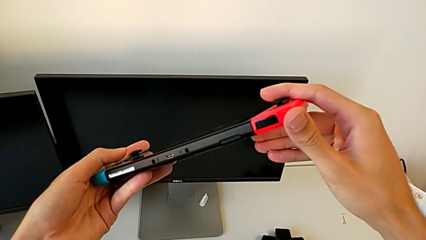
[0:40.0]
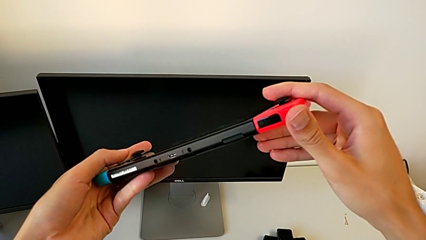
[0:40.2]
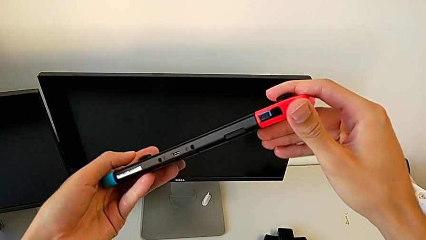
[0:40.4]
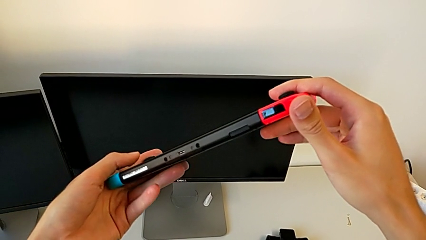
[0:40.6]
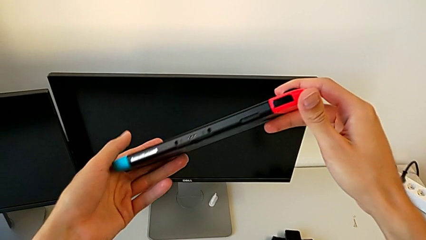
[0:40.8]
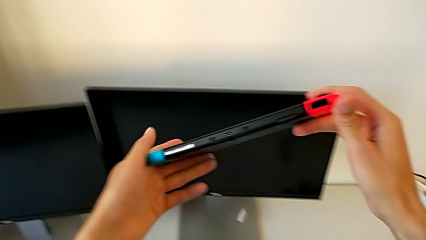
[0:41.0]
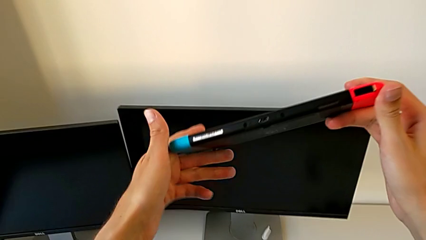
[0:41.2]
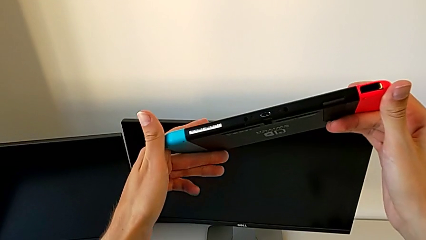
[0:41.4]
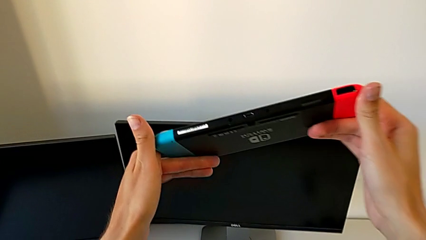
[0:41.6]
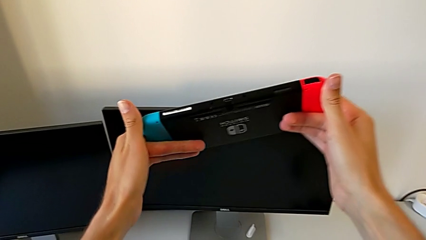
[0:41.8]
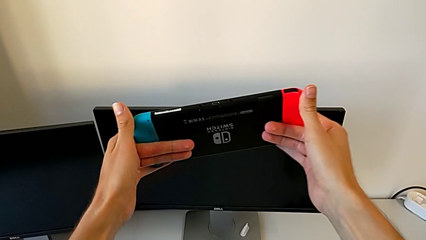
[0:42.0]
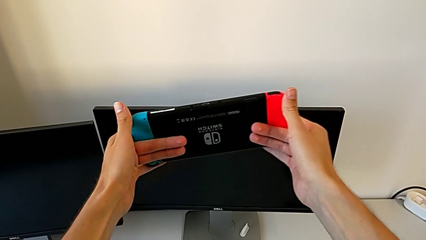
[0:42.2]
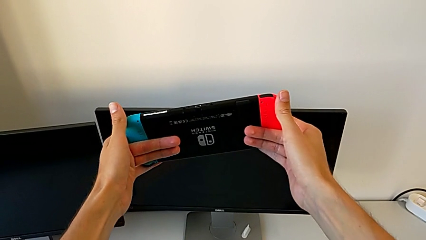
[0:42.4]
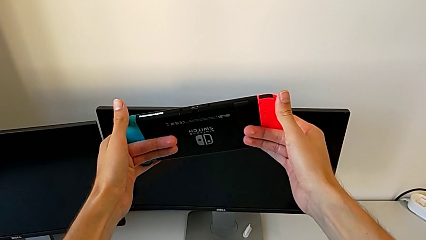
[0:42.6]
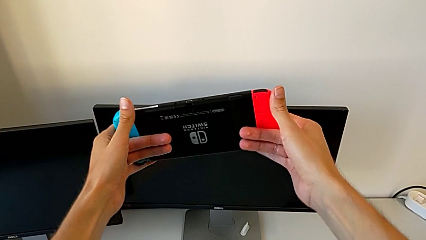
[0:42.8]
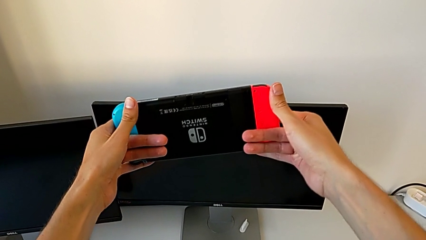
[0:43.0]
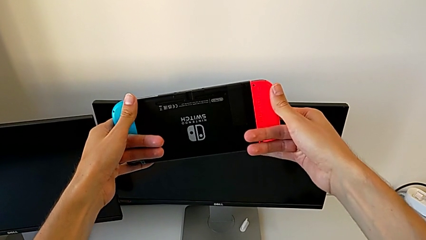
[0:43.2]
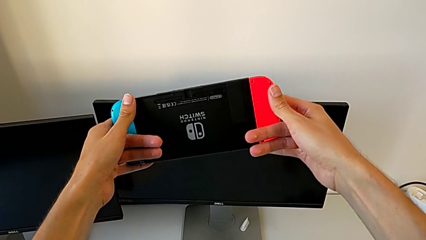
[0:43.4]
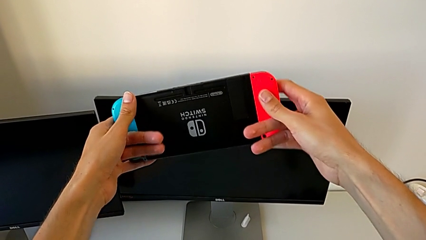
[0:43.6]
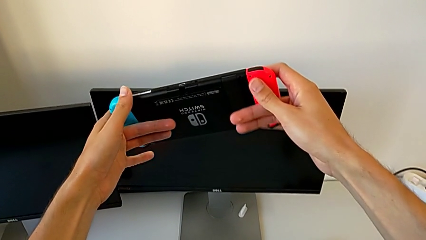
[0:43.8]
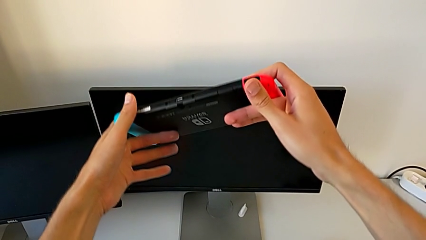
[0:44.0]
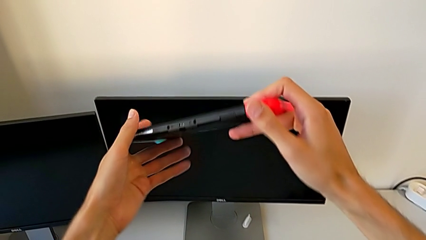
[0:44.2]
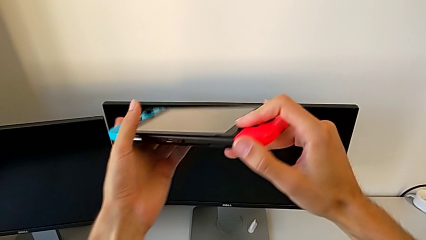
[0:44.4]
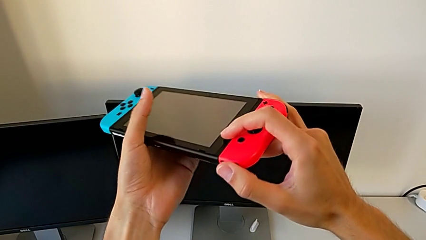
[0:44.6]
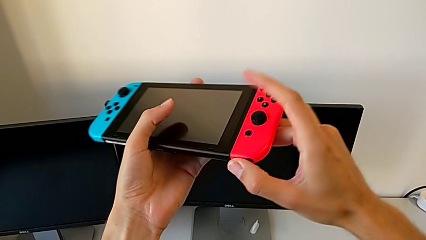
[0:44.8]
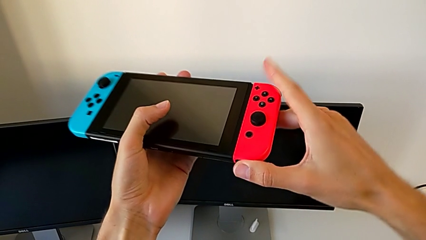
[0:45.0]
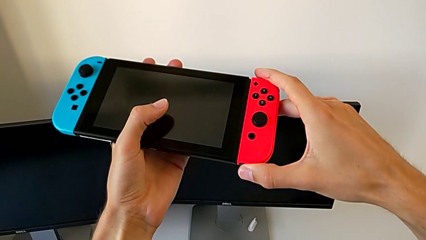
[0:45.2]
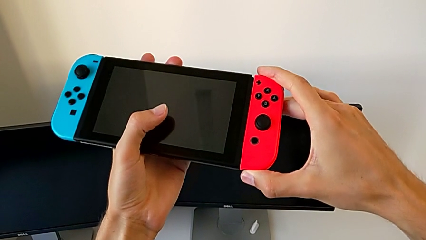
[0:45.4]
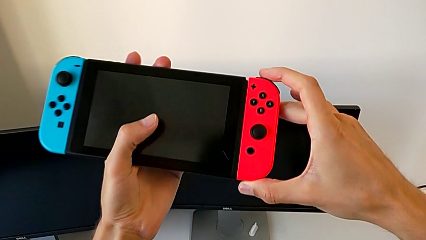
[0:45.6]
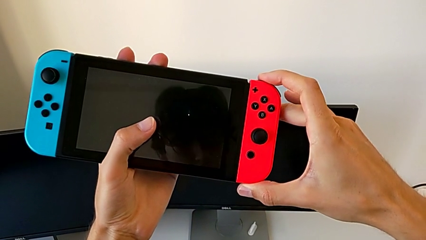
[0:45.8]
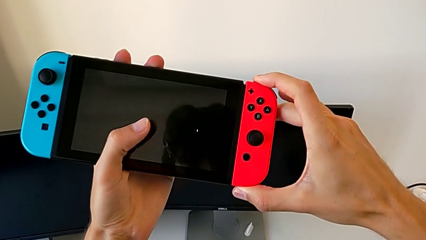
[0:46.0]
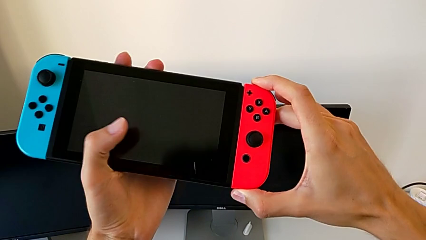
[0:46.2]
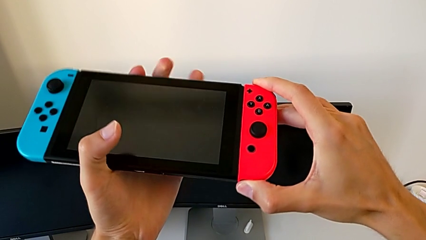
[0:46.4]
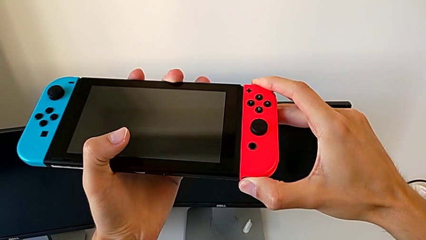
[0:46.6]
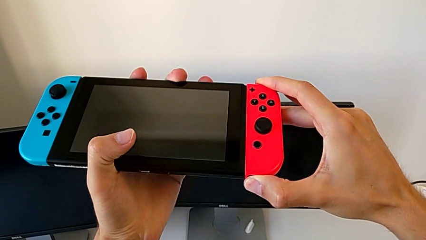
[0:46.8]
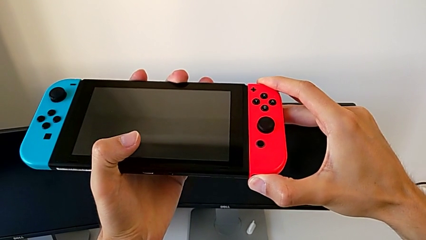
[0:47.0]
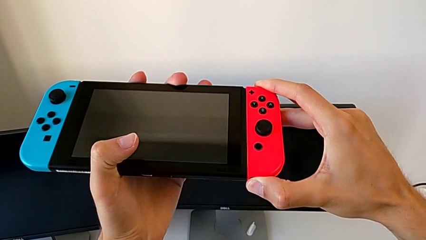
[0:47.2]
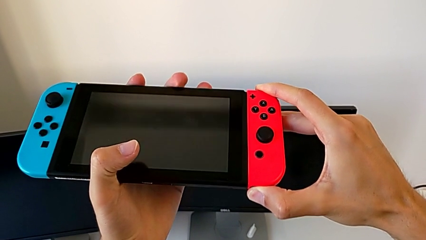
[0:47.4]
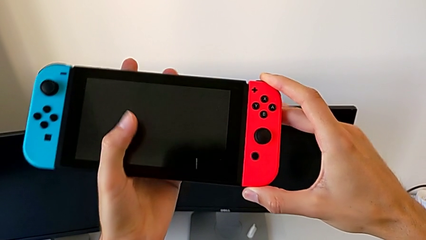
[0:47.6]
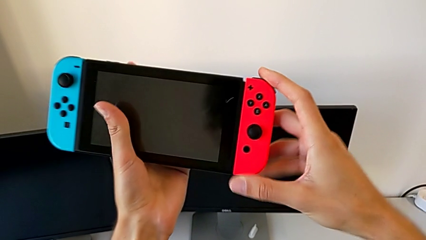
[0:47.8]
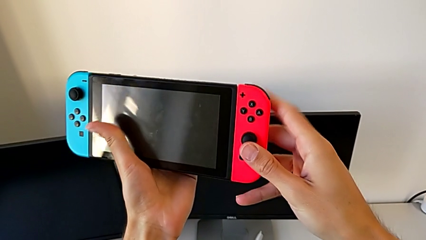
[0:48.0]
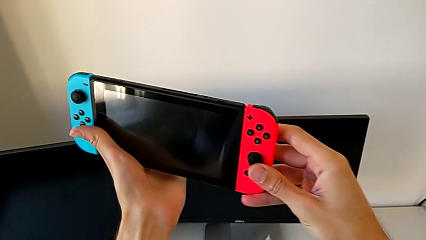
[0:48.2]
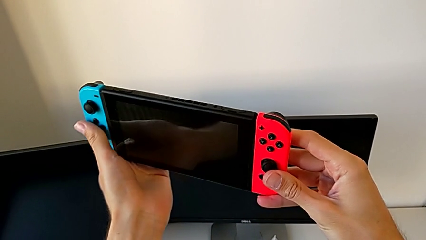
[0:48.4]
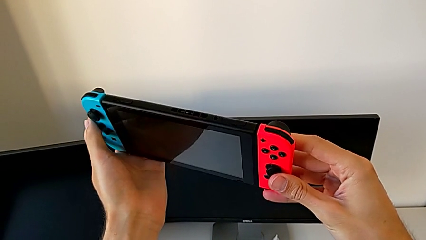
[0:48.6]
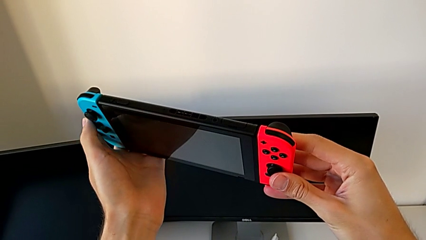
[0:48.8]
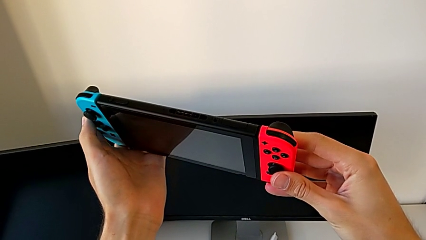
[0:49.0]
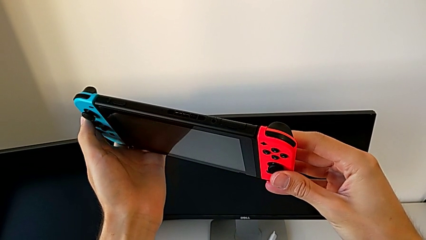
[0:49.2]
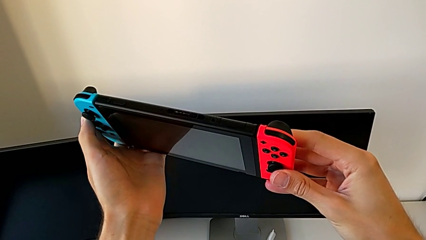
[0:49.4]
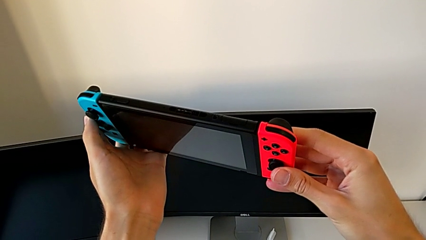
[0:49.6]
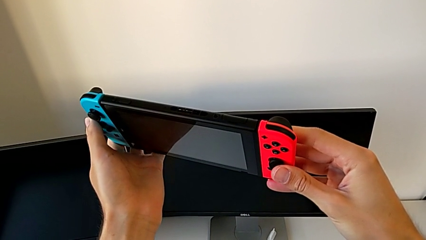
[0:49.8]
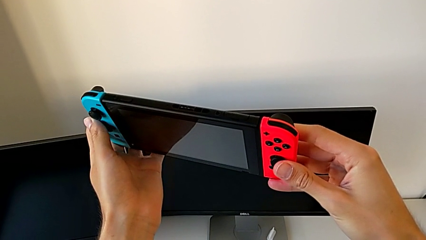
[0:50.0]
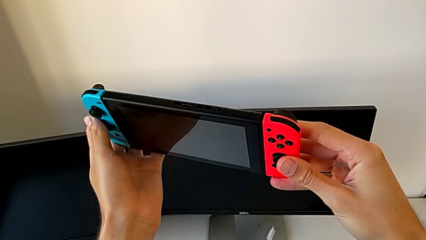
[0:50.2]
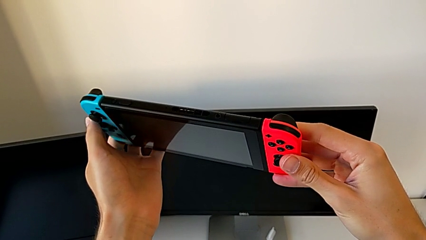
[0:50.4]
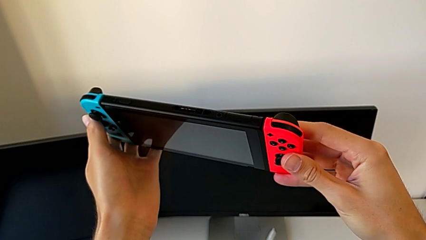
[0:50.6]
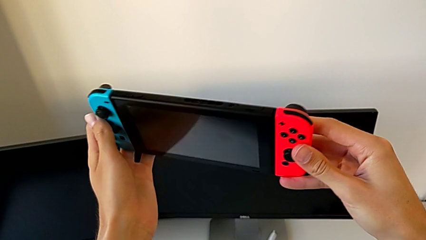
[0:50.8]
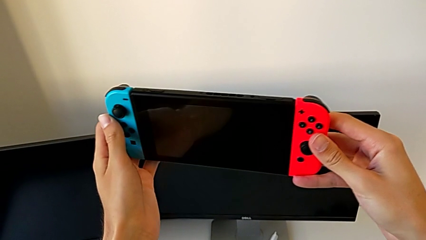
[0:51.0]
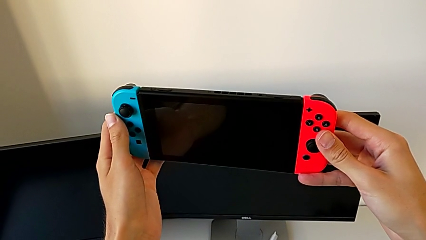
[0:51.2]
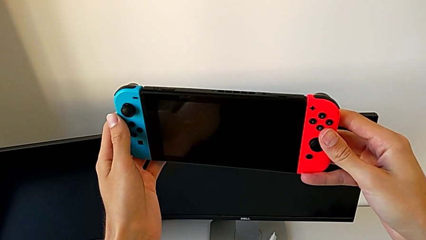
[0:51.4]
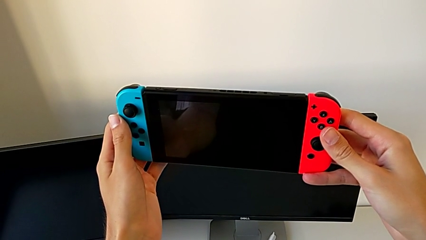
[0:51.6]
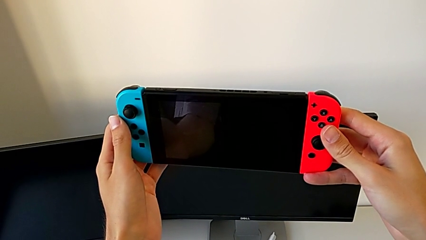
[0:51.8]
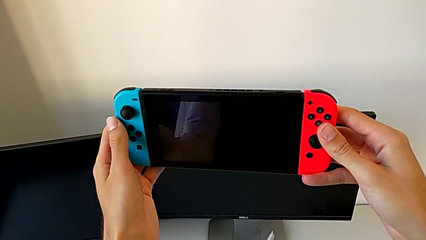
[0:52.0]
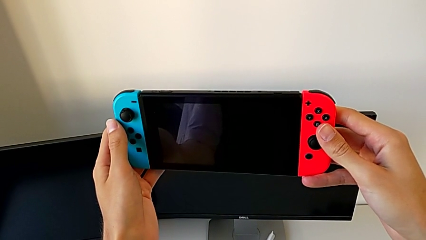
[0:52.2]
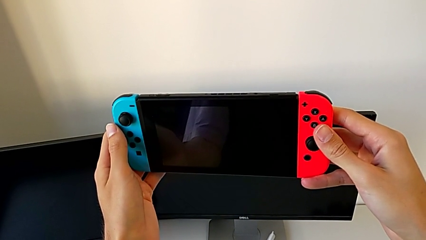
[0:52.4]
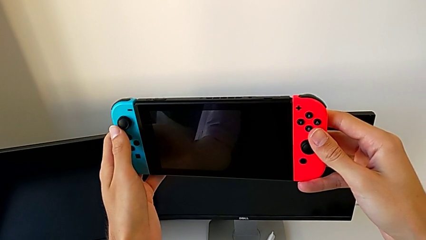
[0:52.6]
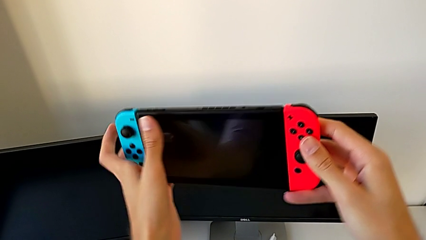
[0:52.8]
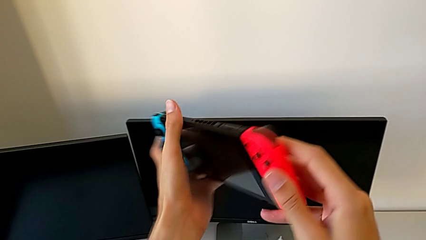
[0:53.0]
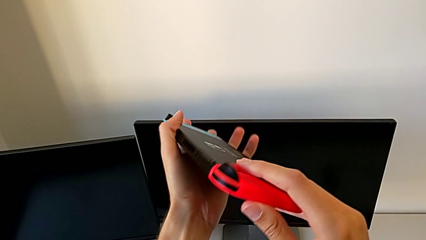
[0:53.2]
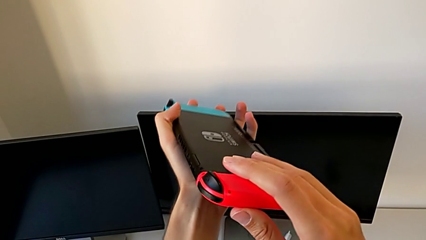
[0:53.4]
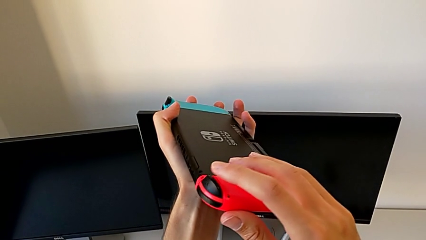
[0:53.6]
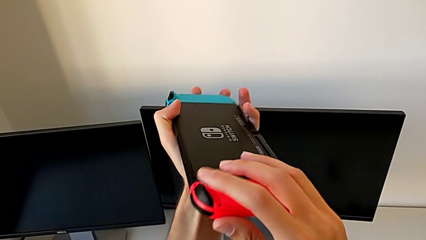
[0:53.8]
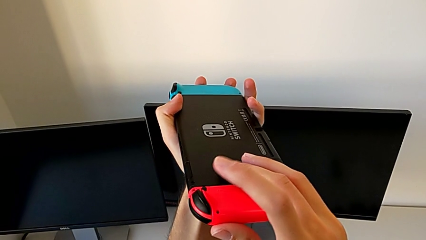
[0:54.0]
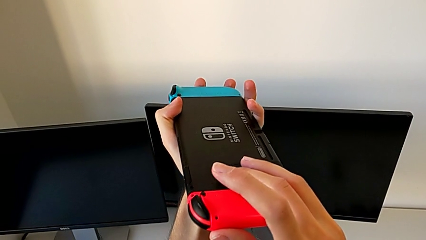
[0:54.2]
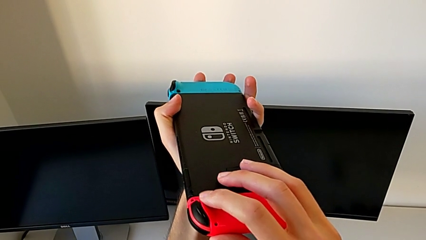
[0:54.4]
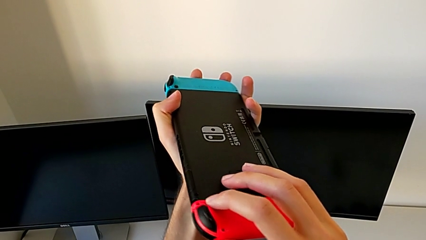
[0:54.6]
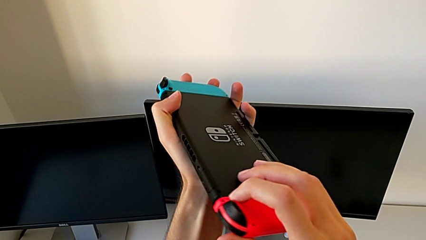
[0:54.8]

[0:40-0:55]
The camera wearer is flipping the Nintendo Switch. They inspect the Nintendo Switch four times, hold it twice and rotate it.
